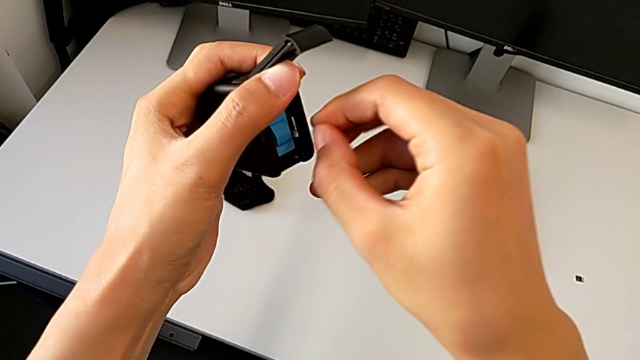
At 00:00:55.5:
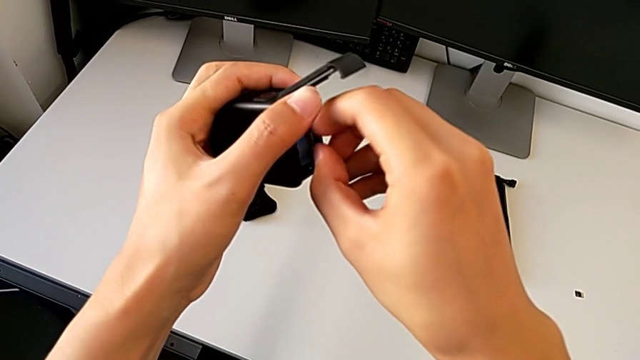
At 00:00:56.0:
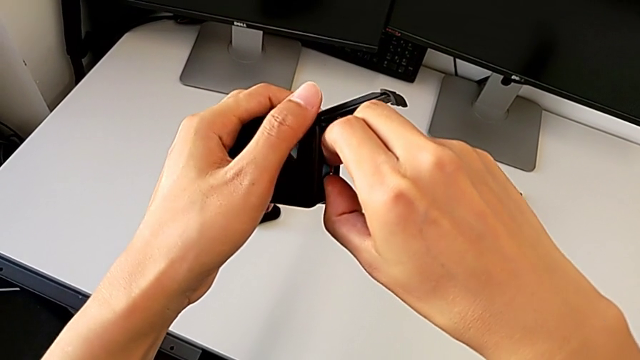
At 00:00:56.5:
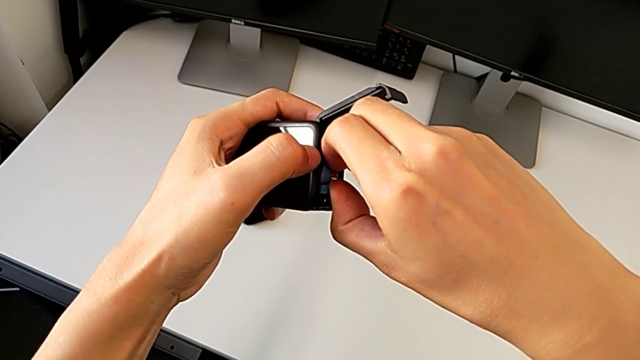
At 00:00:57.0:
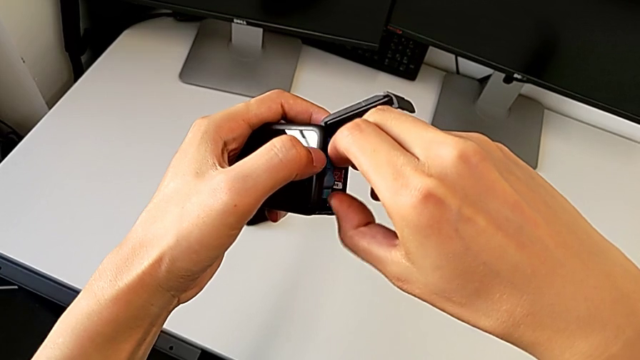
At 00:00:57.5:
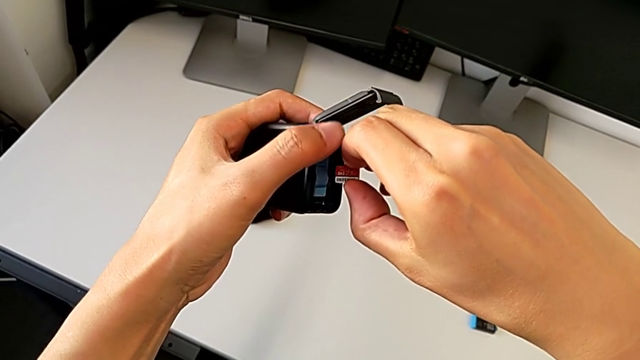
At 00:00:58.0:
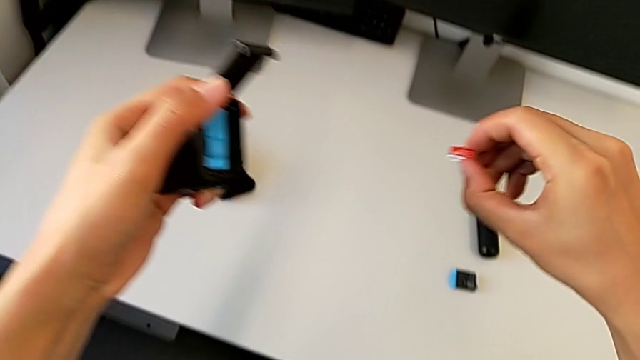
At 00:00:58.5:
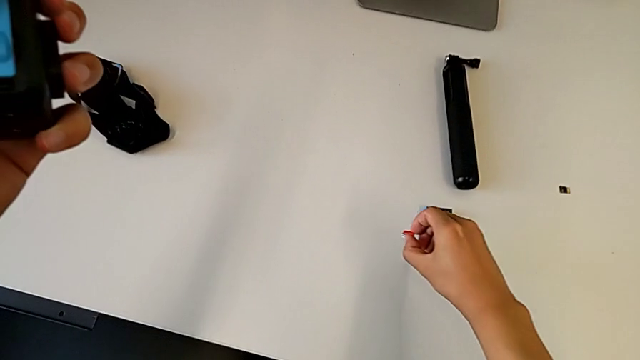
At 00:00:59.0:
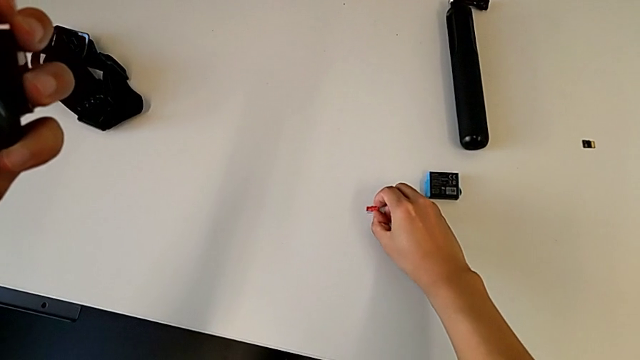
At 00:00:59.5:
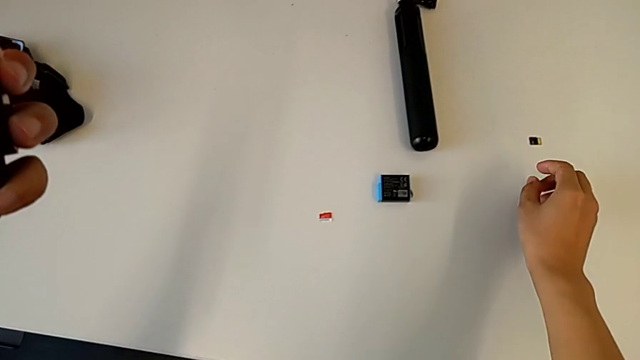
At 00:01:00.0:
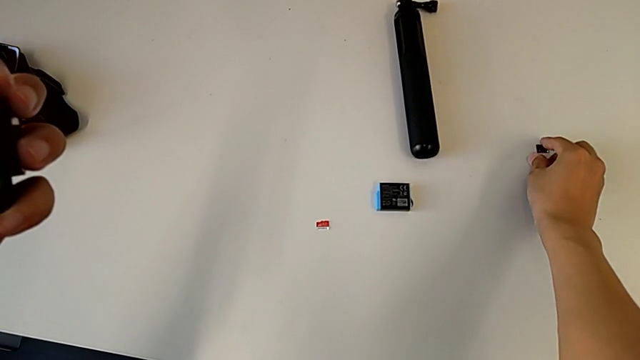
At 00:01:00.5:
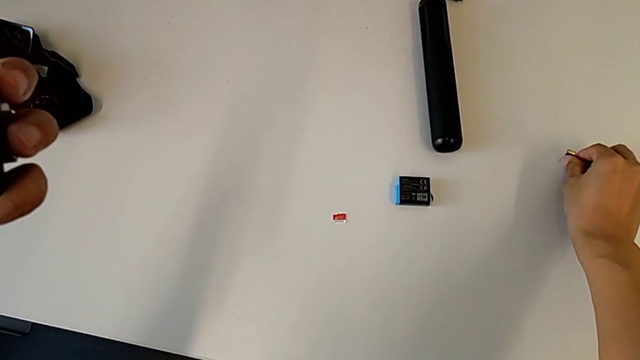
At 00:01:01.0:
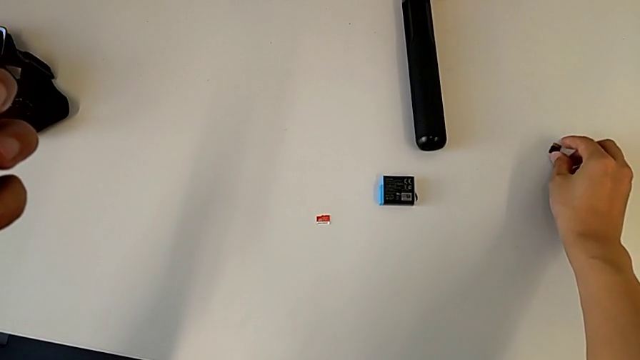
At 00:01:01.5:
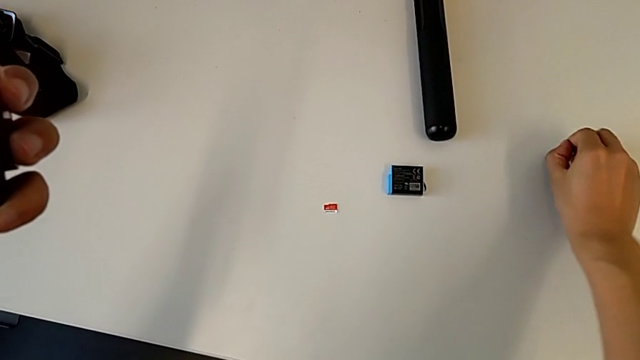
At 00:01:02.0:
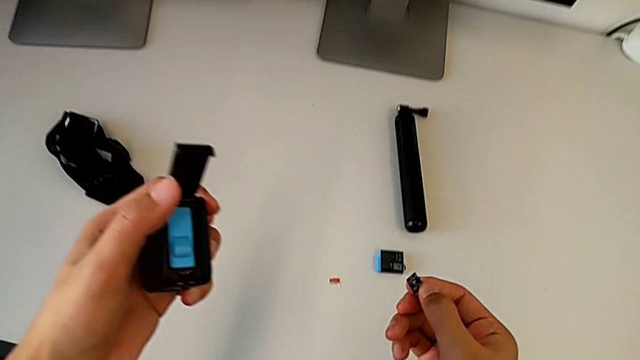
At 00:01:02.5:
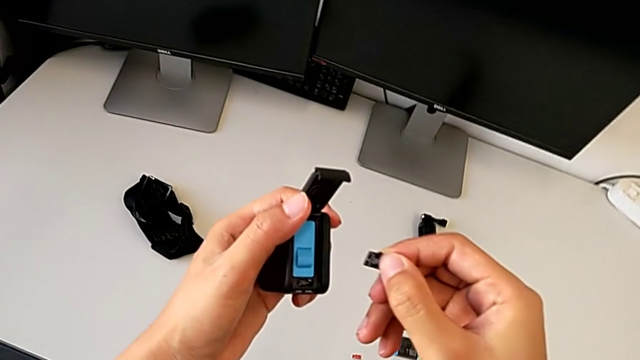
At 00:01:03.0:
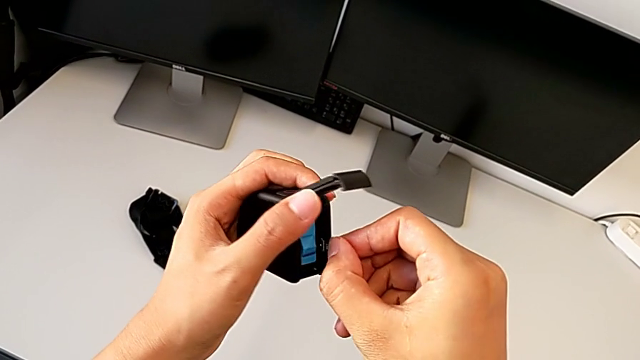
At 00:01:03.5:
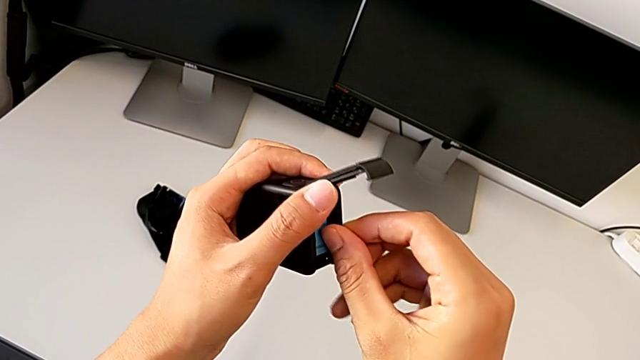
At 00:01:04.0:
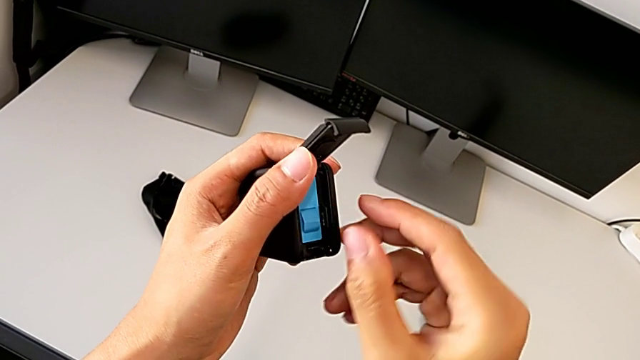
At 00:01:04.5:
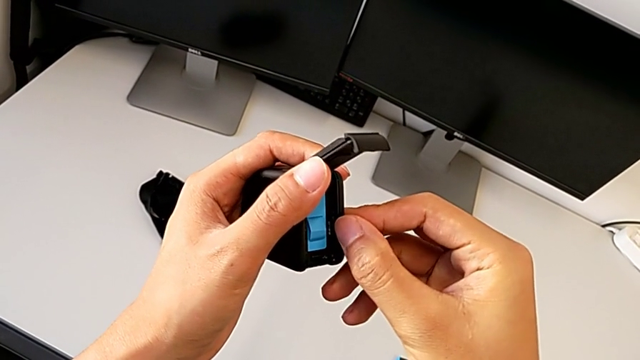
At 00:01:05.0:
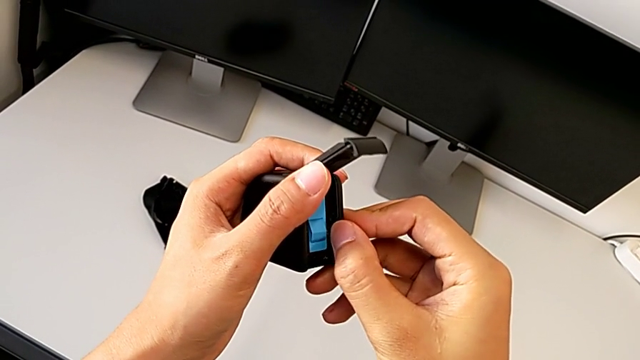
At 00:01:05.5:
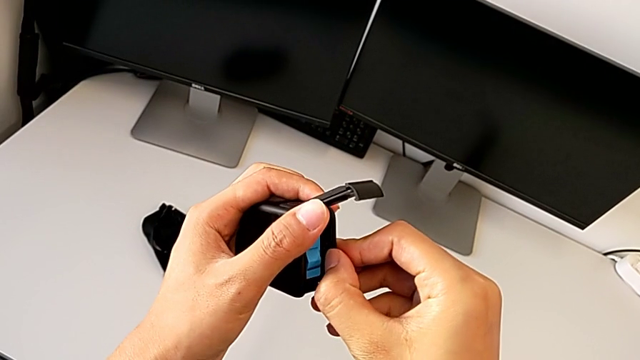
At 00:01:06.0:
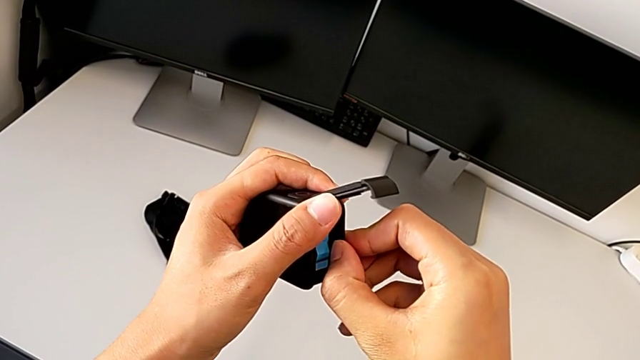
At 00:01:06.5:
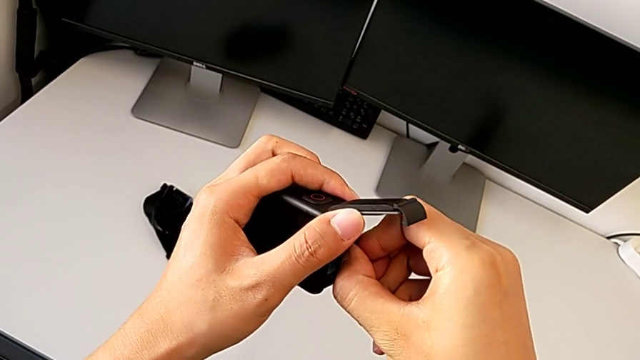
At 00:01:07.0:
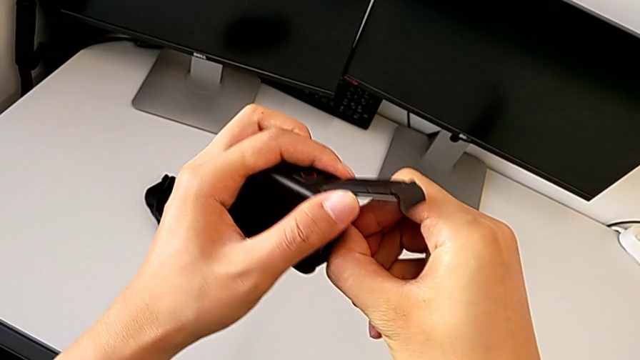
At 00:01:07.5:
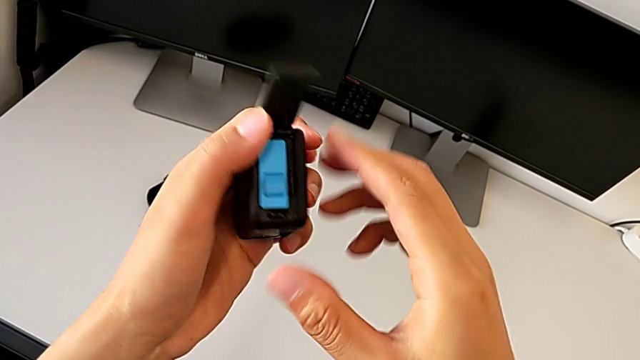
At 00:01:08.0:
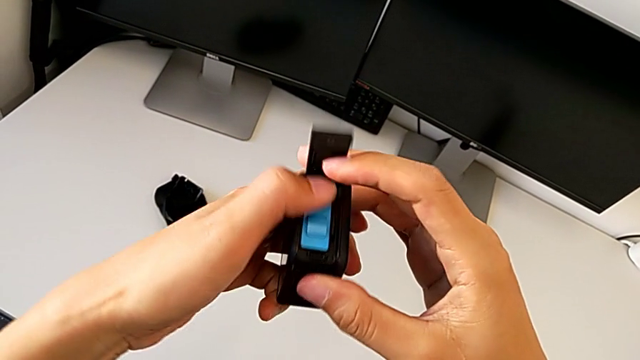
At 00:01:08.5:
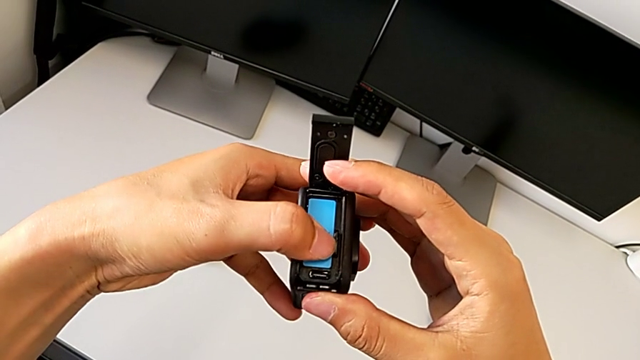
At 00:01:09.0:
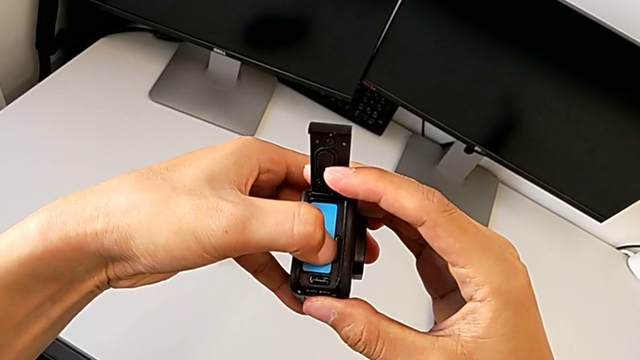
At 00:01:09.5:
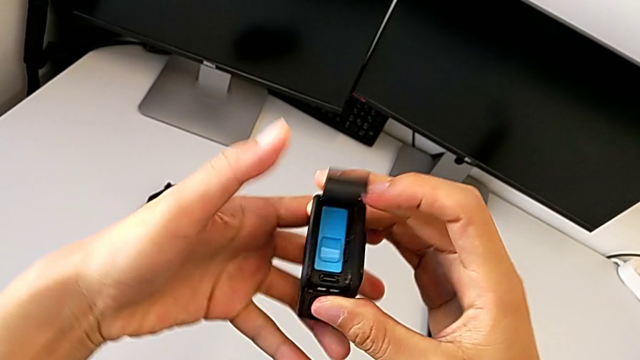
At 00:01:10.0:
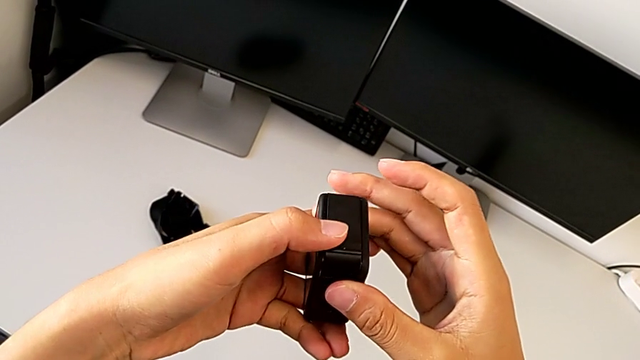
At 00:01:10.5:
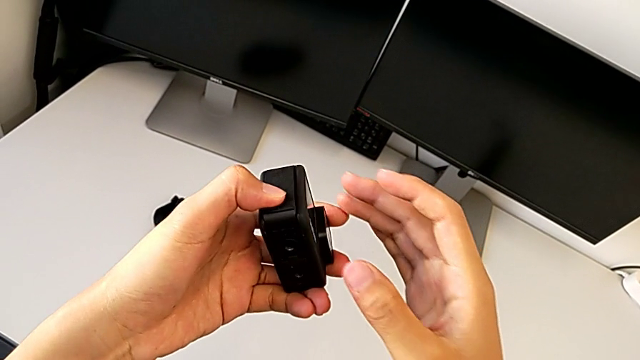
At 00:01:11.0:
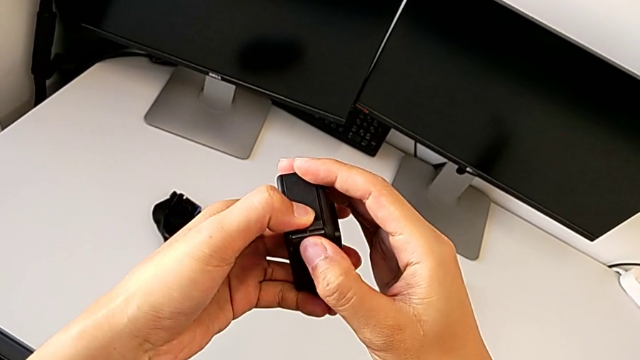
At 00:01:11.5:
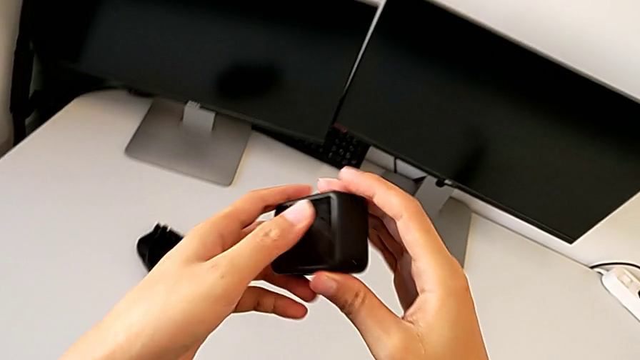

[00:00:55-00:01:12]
The camera wearer is changing the micro SD card of the GoPro. They withdraw the old SD card, drop it, lift the new SD card, insert it and close the battery door.

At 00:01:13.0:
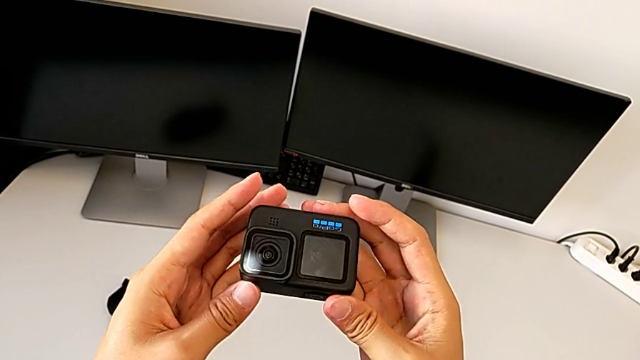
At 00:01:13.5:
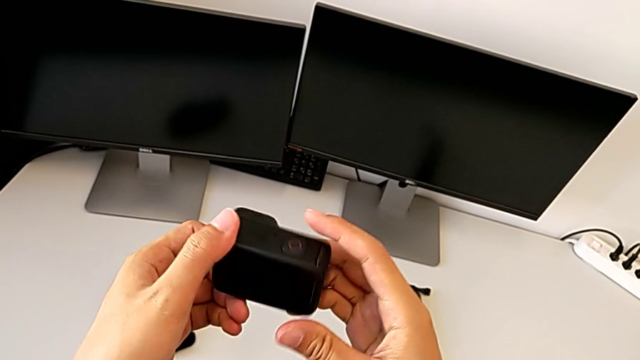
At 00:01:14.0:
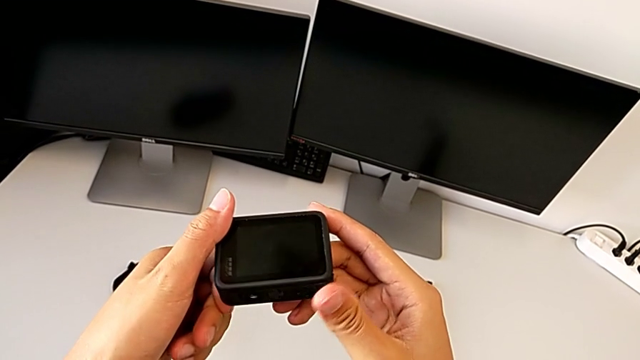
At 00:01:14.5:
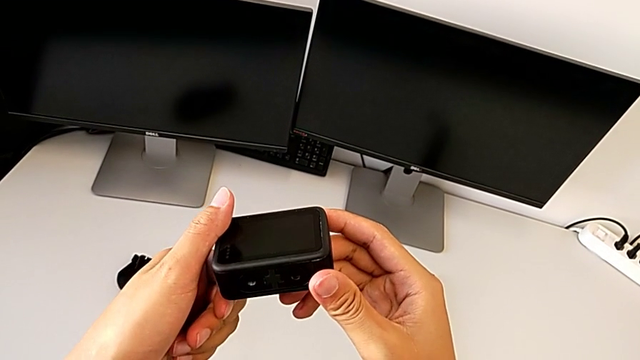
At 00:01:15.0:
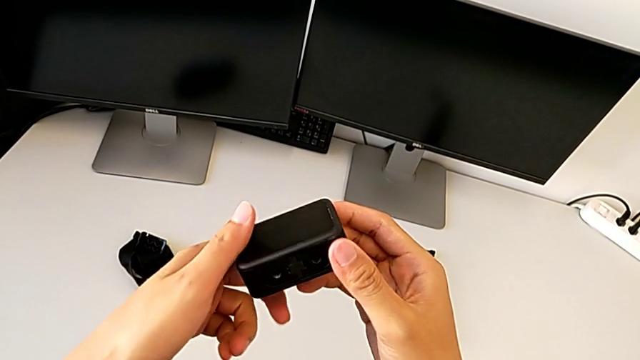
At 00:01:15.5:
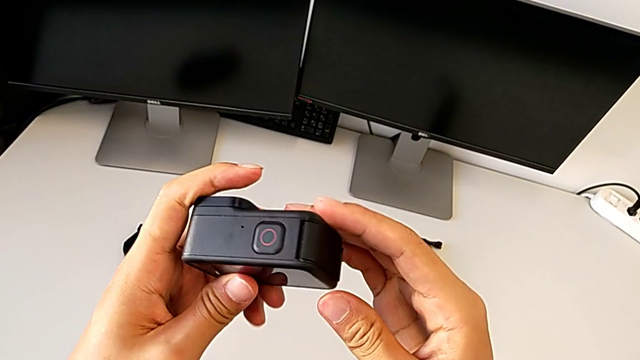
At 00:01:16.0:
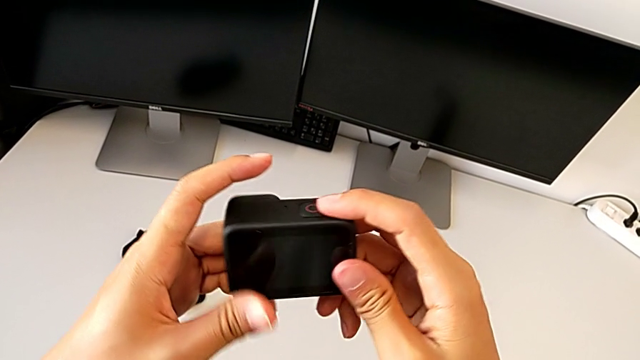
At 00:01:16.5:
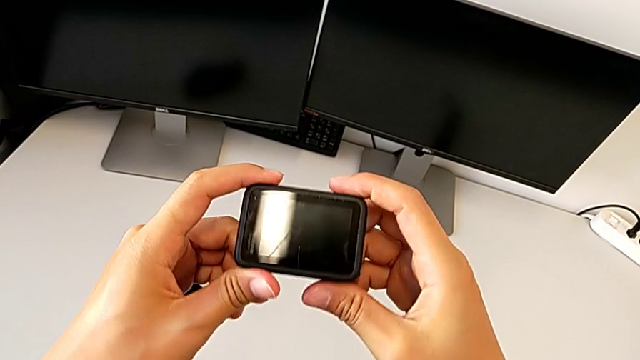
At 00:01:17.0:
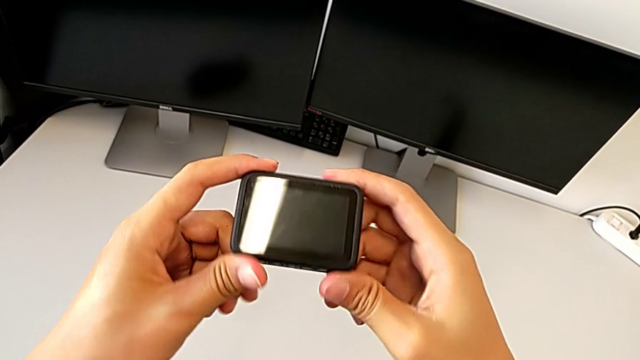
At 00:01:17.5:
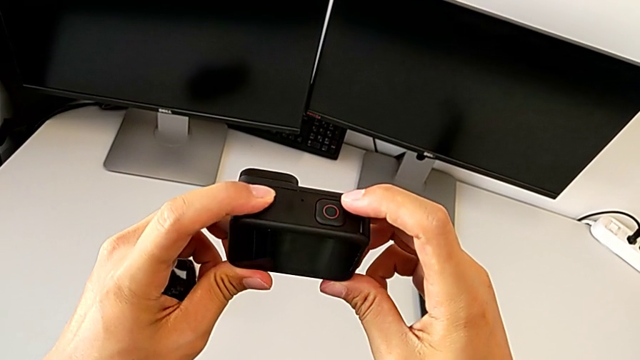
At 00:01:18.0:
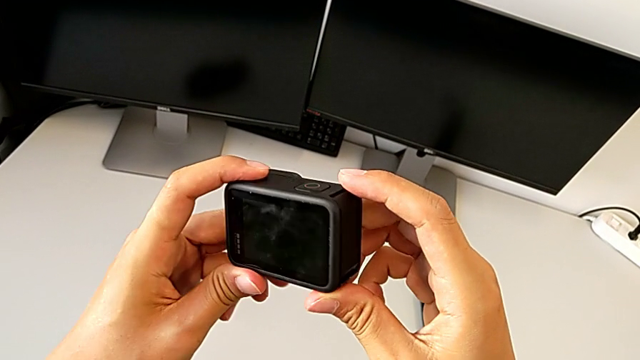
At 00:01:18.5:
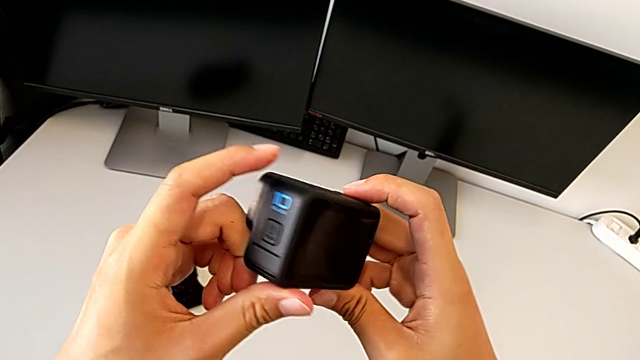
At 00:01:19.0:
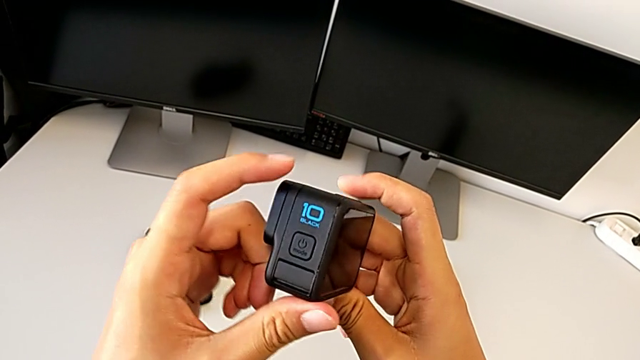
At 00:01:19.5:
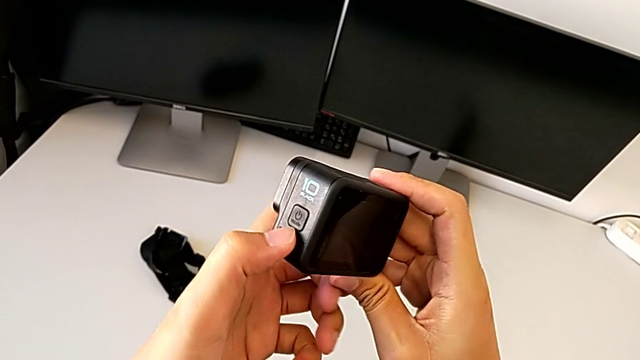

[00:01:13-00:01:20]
The camera wearer is turning the GoPro on. They inspect the GoPro.
